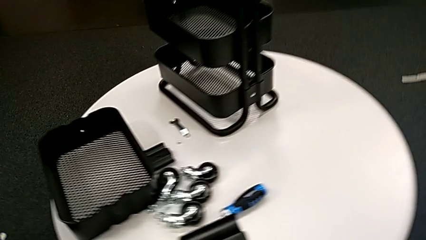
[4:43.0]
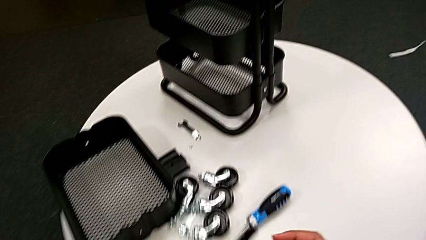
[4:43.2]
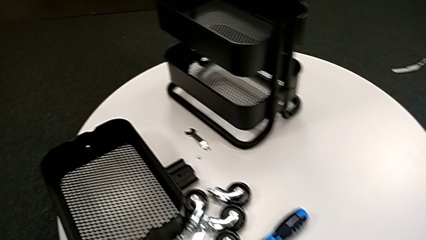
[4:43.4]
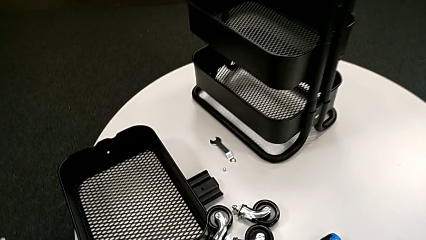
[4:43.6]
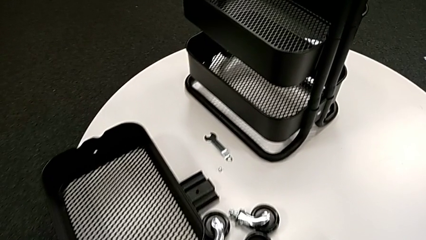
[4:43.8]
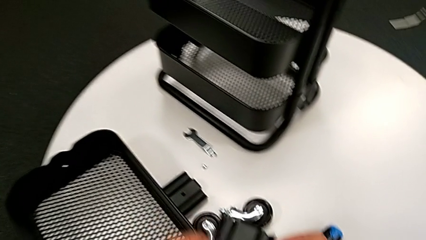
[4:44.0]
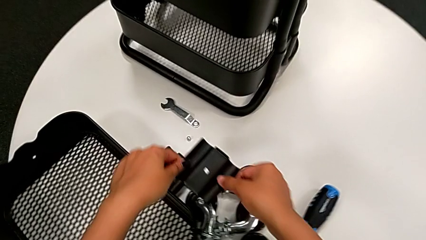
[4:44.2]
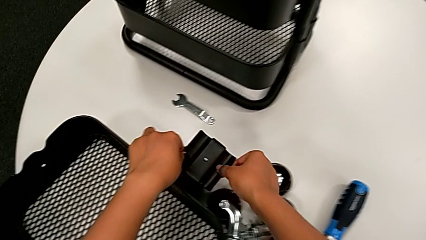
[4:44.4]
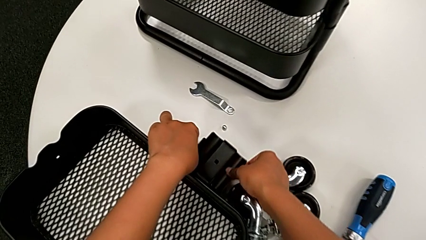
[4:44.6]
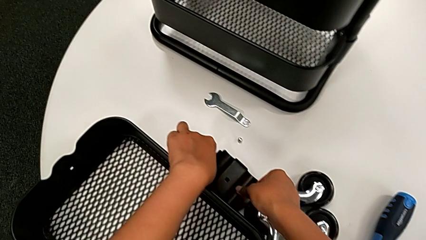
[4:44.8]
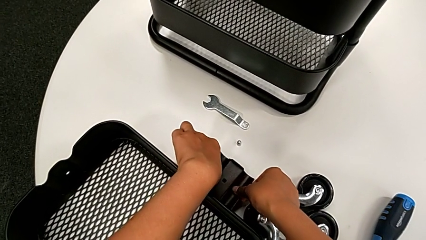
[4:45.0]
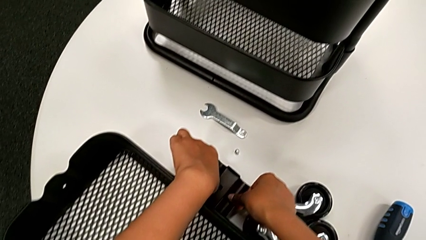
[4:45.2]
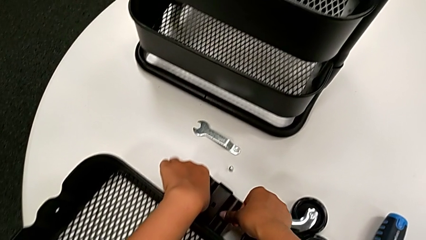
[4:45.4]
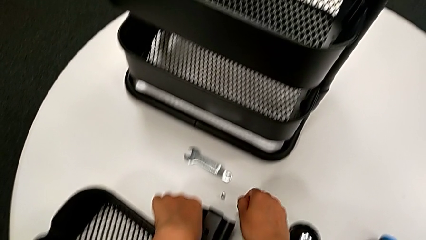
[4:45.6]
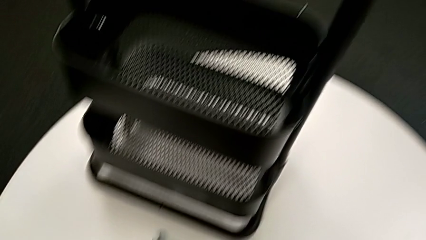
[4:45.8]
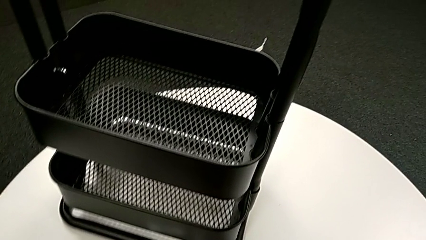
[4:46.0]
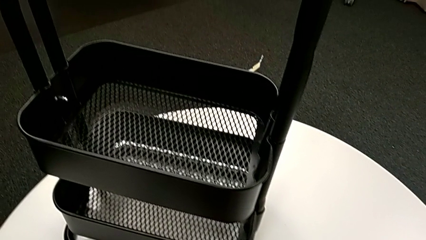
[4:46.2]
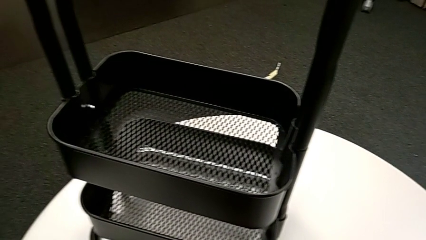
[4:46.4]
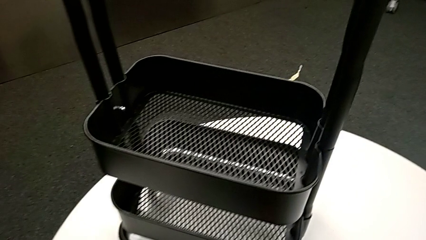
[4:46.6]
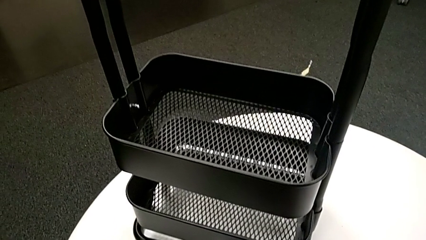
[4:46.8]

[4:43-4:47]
The camera wearer is unscrewing the bolt from the middle grid tray. They place the black bracket.

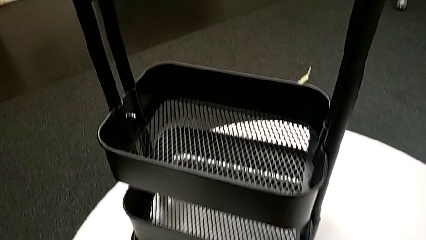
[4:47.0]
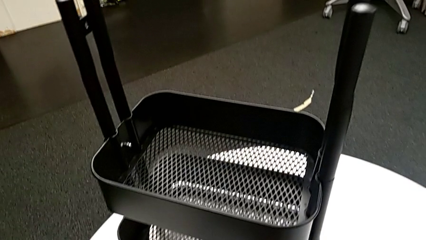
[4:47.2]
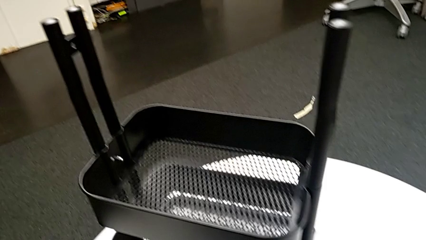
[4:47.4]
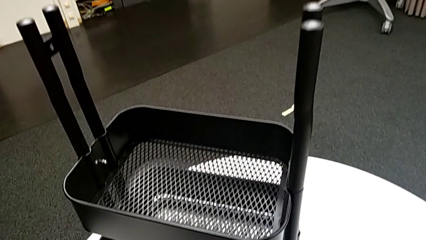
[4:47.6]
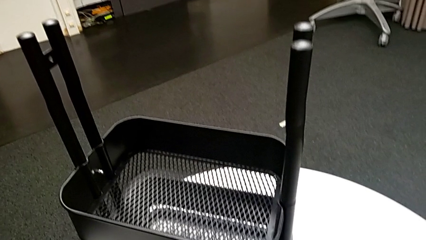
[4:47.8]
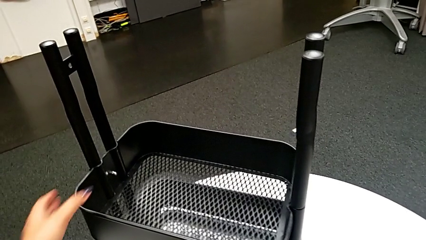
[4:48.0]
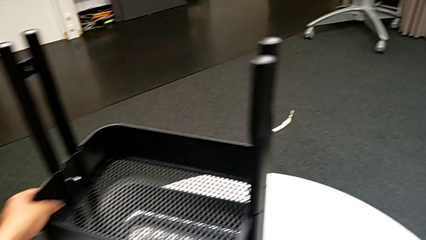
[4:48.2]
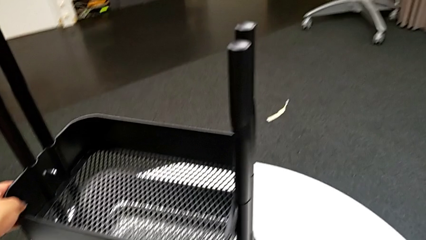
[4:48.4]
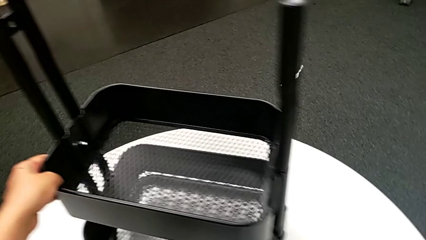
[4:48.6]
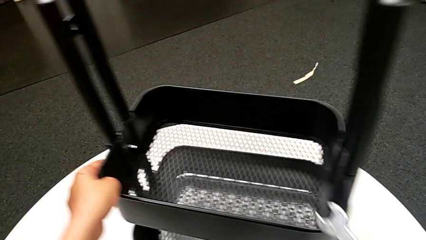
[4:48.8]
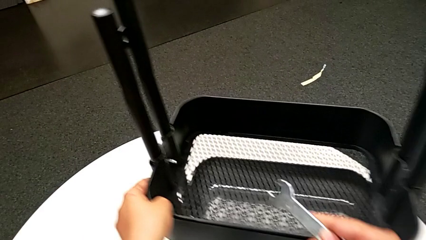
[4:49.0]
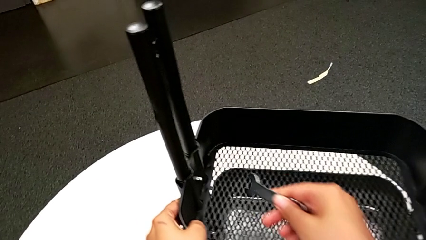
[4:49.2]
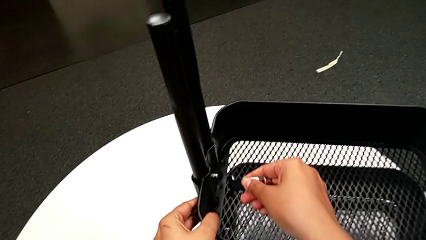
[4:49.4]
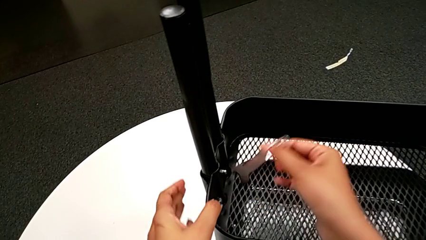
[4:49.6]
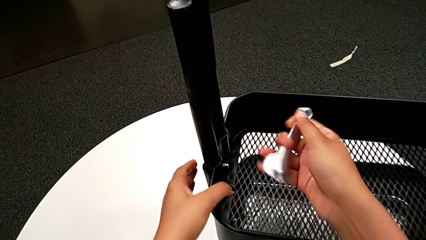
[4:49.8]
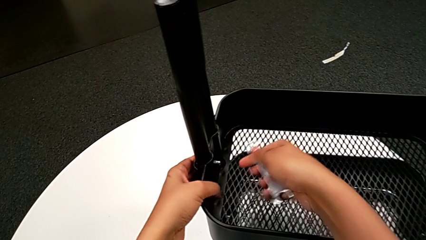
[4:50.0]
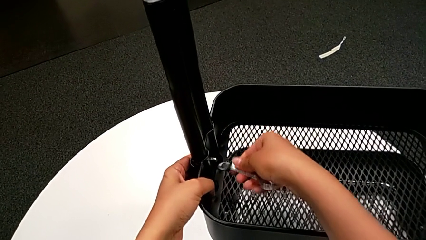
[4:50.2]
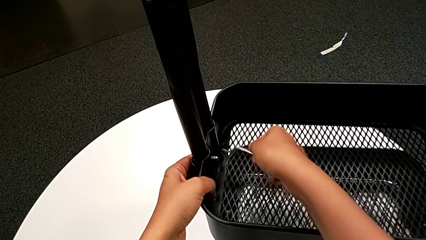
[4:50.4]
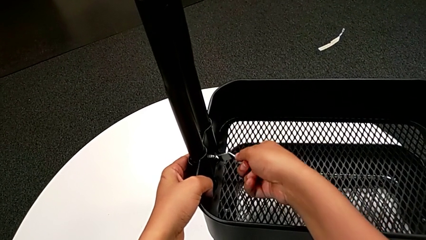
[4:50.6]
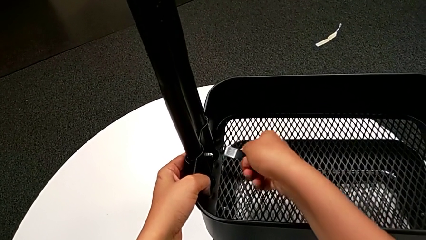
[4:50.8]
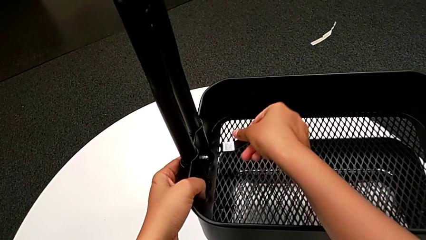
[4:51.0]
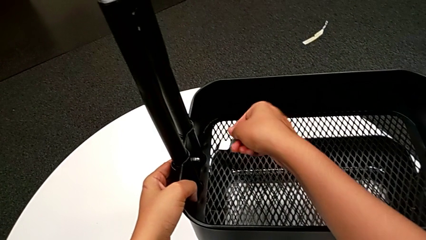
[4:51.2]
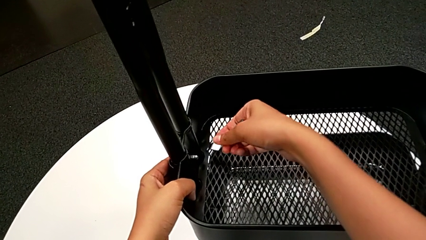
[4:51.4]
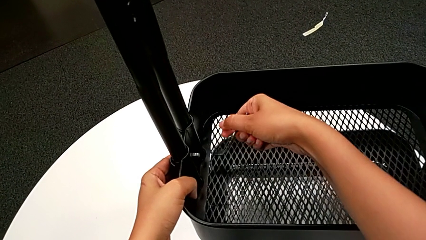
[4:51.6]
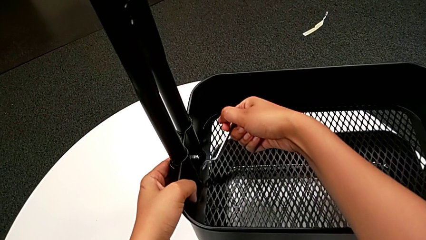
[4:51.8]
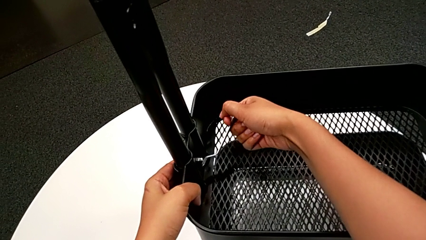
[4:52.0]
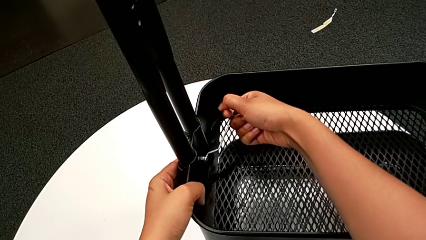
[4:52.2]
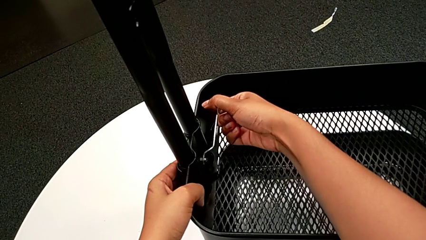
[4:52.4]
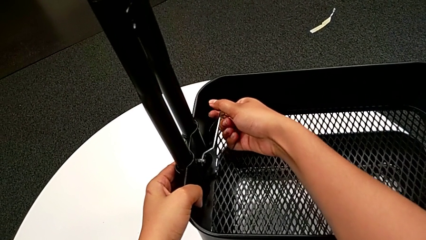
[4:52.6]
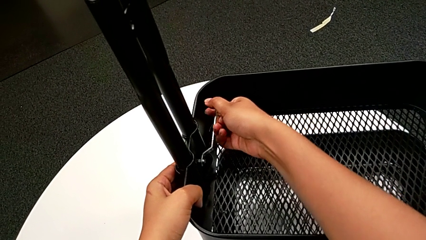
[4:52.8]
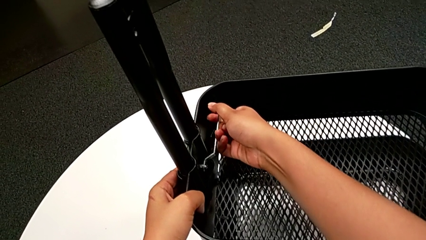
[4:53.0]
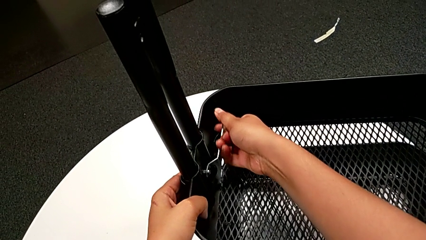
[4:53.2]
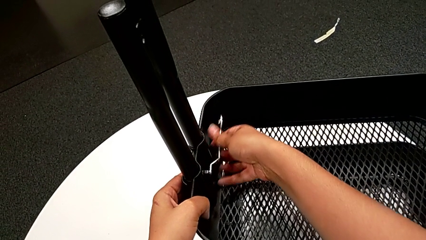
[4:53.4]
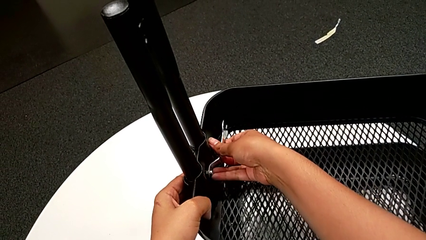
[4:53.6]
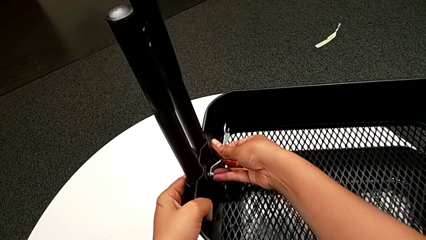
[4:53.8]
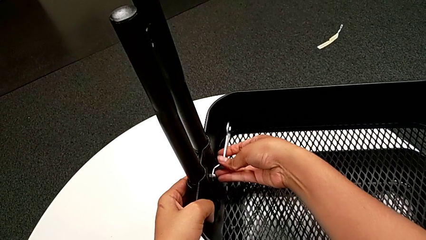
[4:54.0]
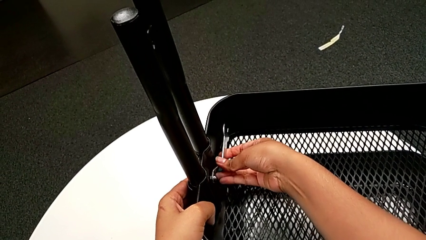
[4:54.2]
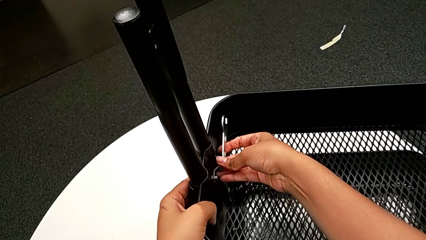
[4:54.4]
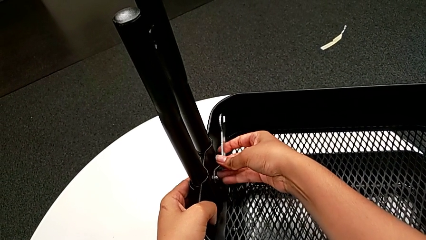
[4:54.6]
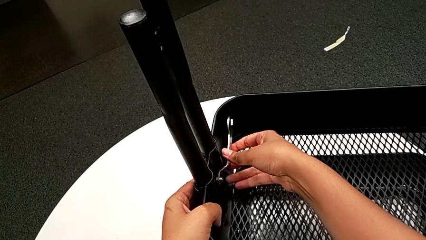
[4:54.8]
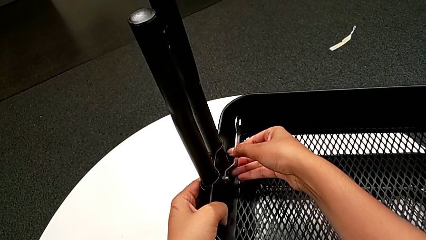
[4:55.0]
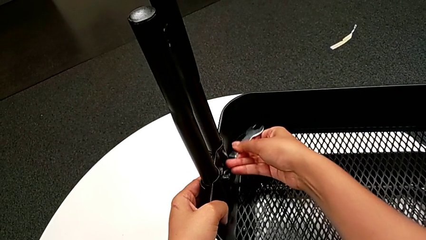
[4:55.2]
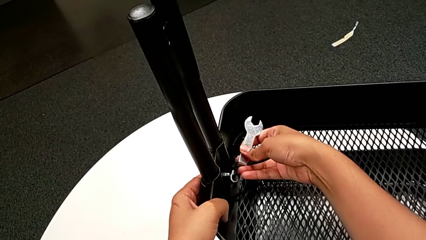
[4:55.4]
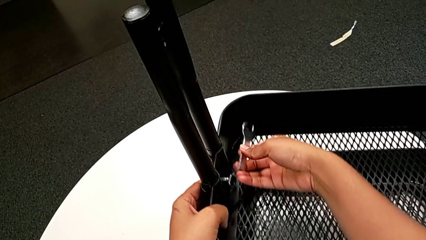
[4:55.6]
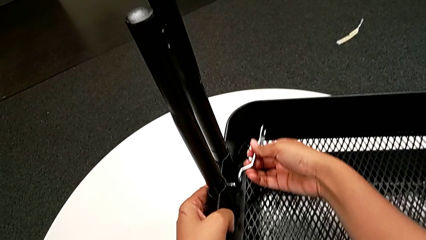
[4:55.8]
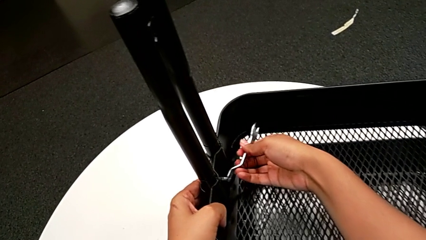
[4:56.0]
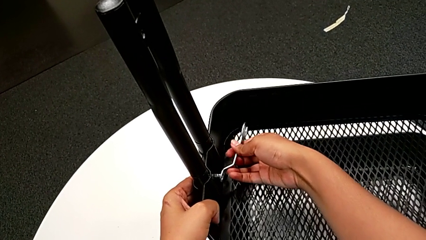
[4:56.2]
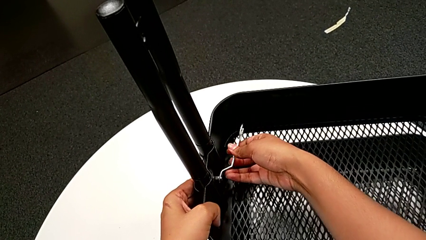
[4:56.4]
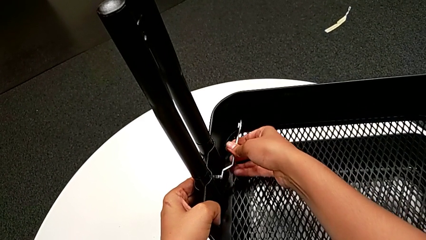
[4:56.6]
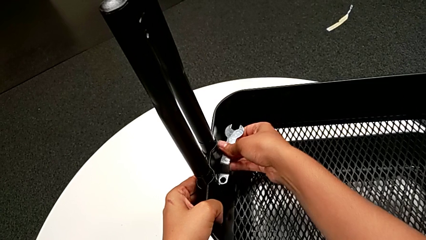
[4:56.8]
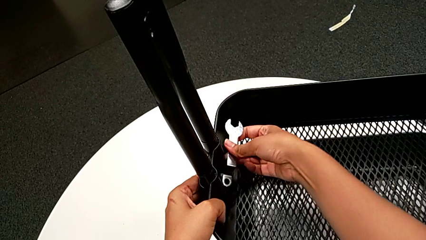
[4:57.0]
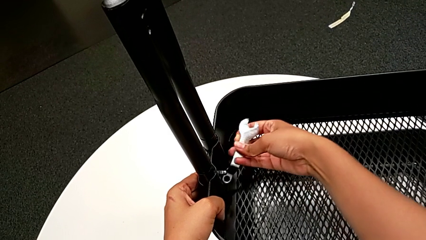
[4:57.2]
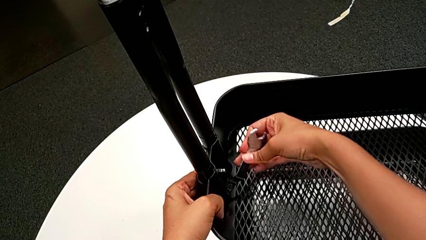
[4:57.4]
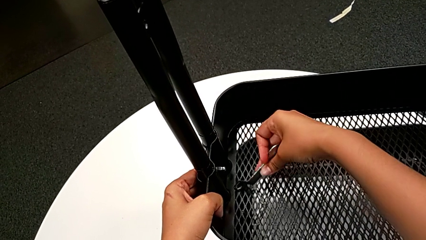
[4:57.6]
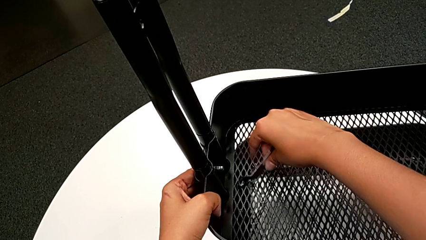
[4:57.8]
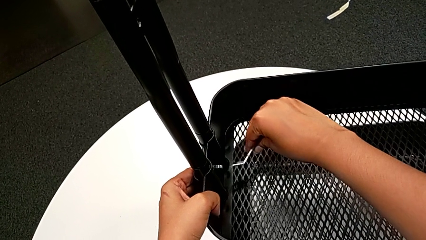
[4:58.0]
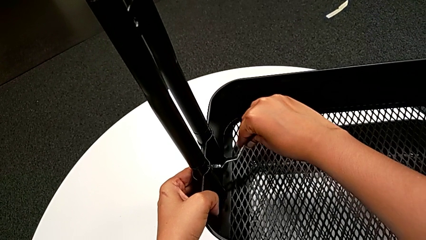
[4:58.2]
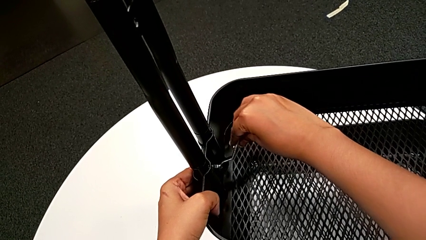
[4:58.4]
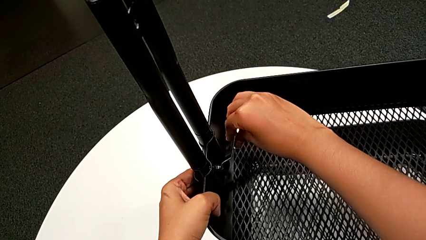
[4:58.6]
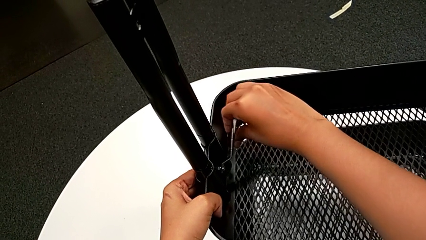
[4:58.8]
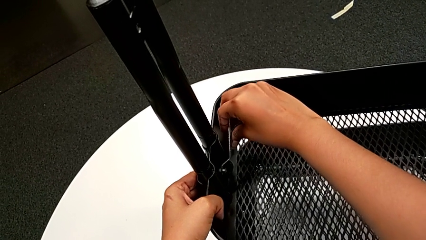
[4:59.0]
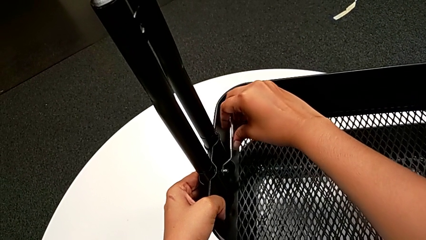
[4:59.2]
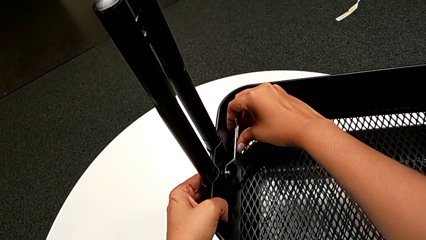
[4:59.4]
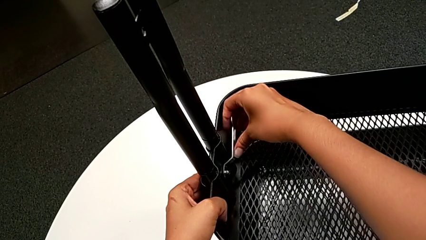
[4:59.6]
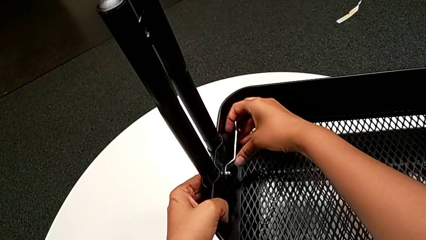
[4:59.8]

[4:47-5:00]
The camera wearer is unscrewing the bolt in the middle tray of a rolling cart. They slide the utility cart, insert the flat hexagonal wrench and begin to unscrew the fourth hexagon cap nut.
